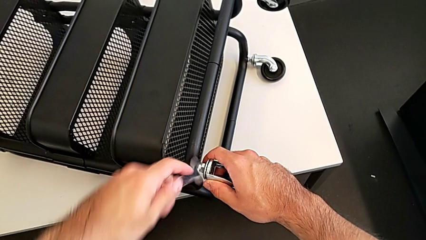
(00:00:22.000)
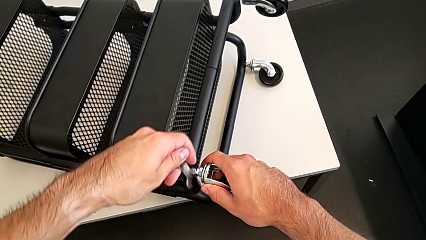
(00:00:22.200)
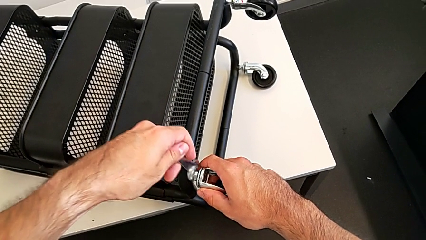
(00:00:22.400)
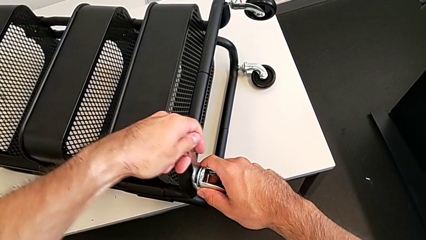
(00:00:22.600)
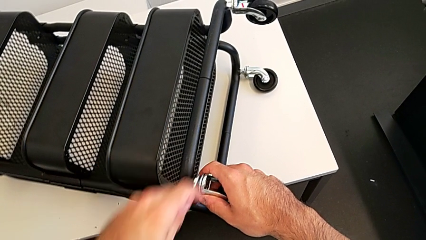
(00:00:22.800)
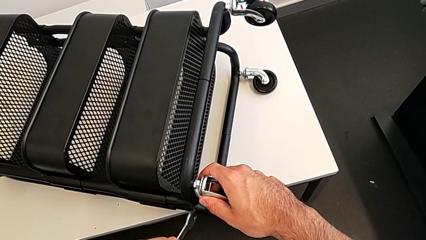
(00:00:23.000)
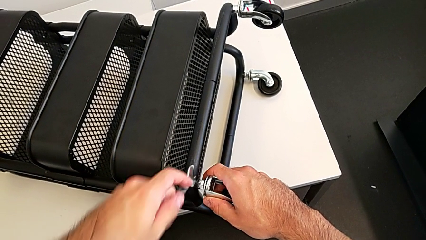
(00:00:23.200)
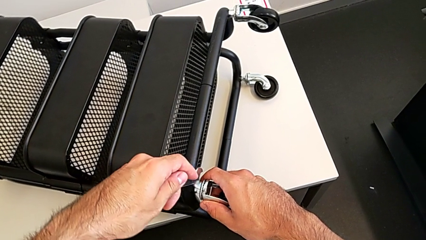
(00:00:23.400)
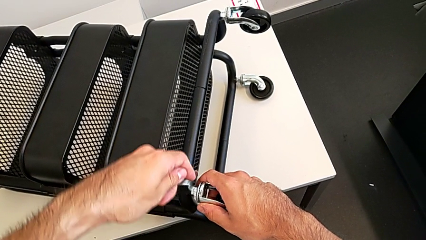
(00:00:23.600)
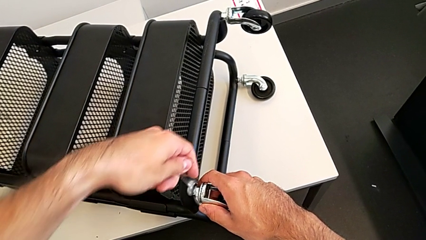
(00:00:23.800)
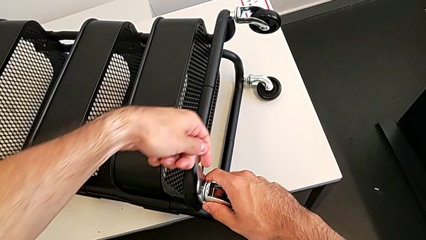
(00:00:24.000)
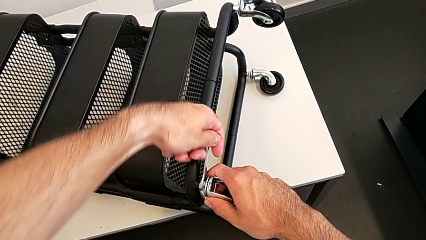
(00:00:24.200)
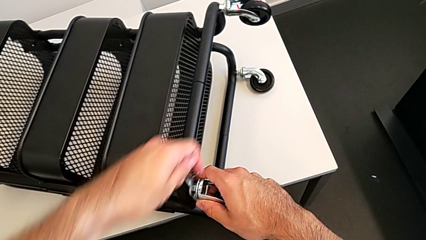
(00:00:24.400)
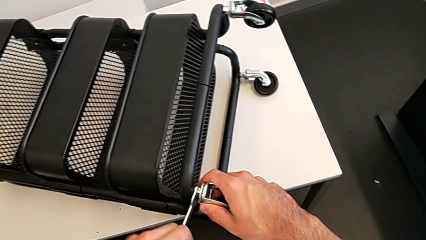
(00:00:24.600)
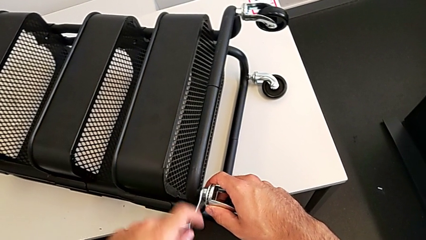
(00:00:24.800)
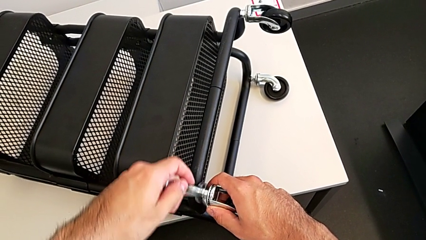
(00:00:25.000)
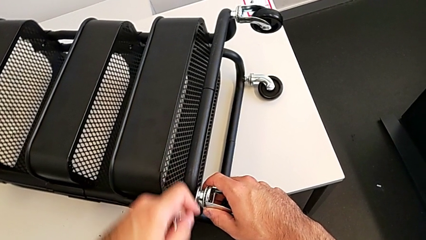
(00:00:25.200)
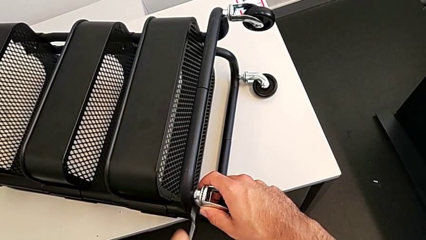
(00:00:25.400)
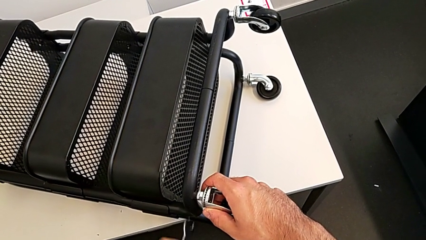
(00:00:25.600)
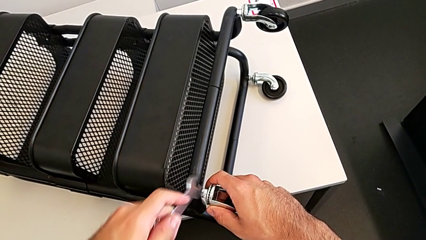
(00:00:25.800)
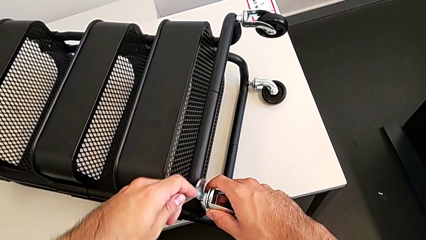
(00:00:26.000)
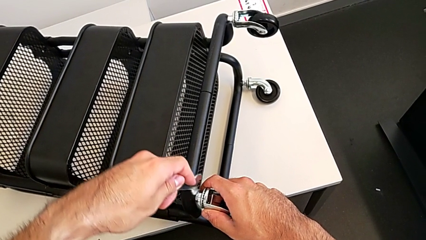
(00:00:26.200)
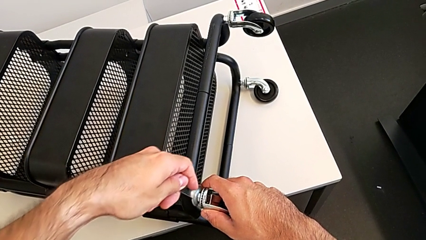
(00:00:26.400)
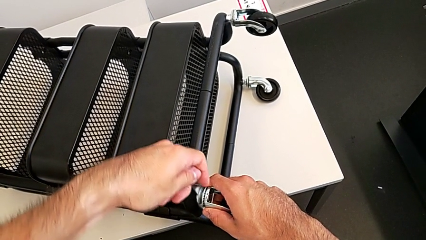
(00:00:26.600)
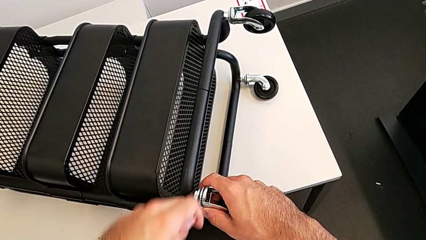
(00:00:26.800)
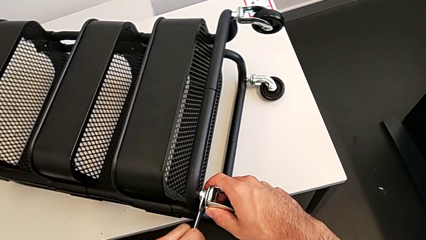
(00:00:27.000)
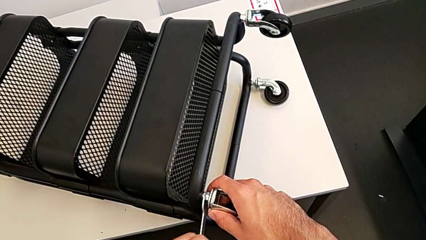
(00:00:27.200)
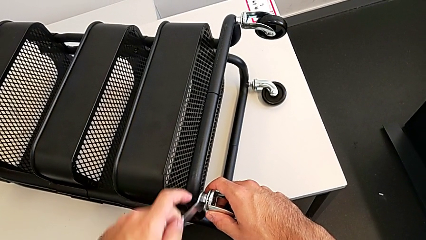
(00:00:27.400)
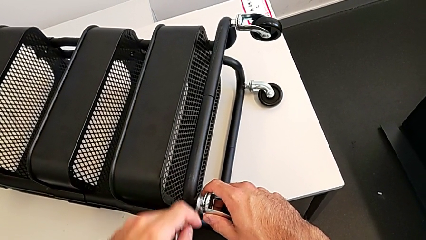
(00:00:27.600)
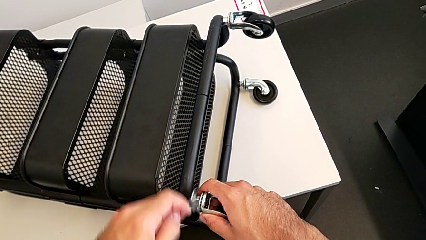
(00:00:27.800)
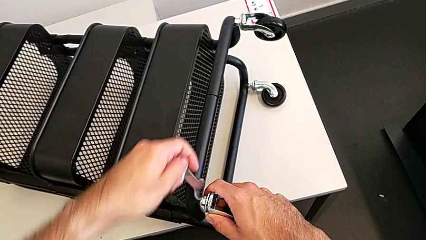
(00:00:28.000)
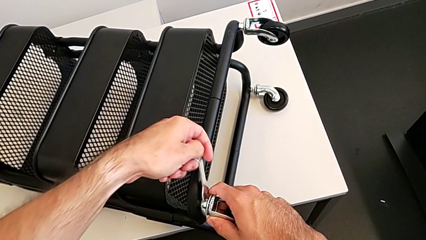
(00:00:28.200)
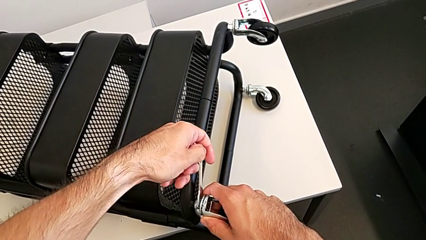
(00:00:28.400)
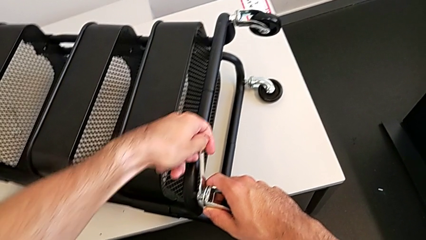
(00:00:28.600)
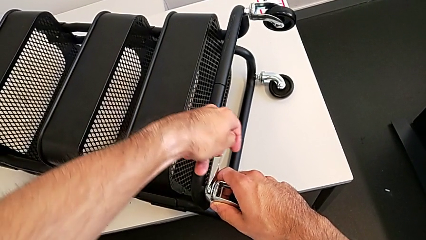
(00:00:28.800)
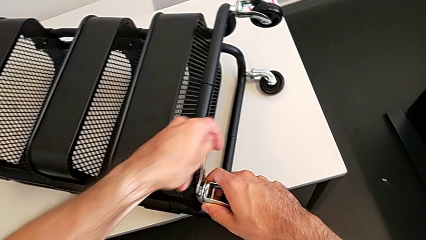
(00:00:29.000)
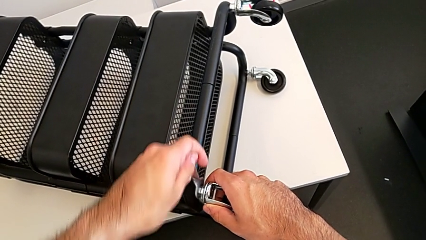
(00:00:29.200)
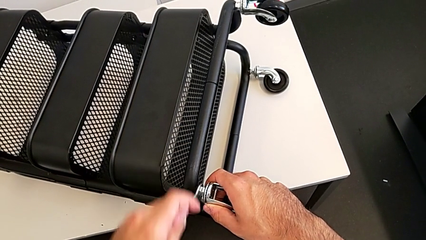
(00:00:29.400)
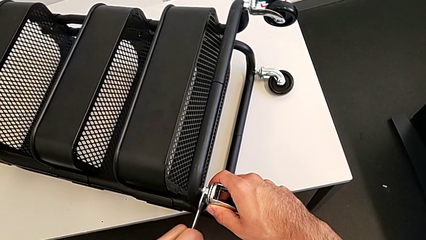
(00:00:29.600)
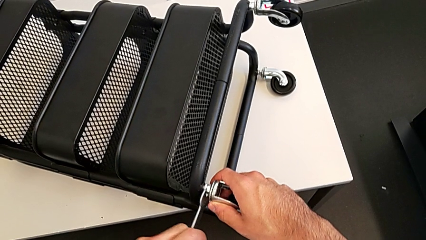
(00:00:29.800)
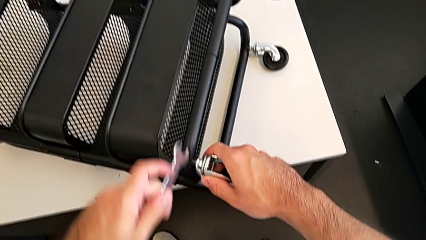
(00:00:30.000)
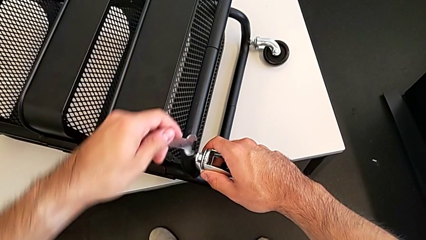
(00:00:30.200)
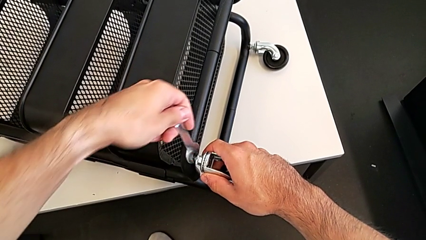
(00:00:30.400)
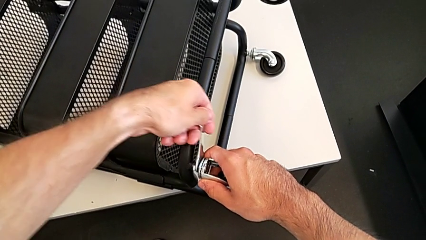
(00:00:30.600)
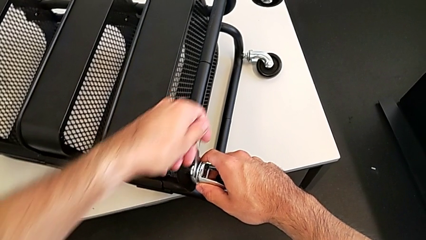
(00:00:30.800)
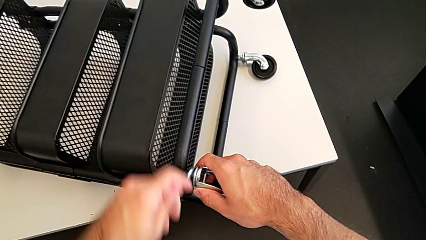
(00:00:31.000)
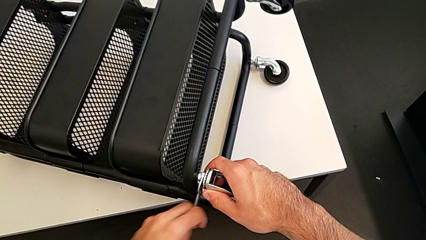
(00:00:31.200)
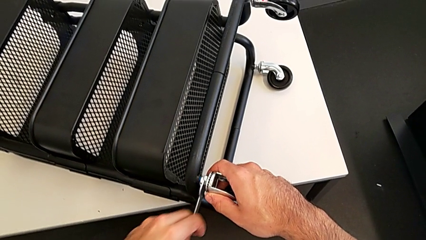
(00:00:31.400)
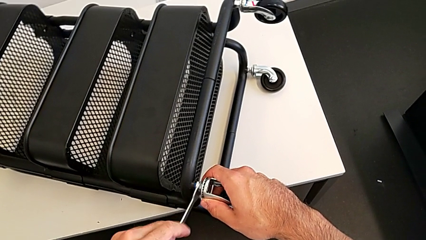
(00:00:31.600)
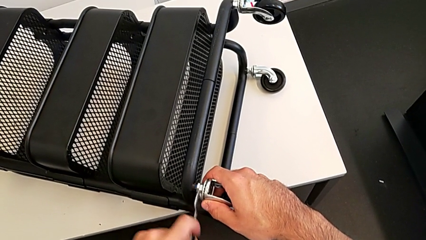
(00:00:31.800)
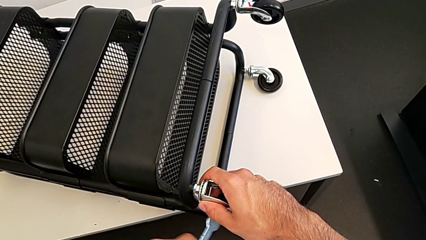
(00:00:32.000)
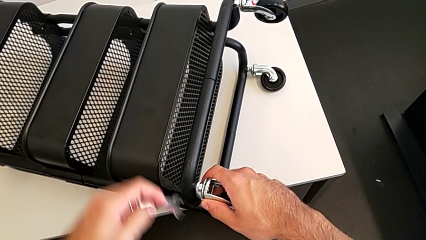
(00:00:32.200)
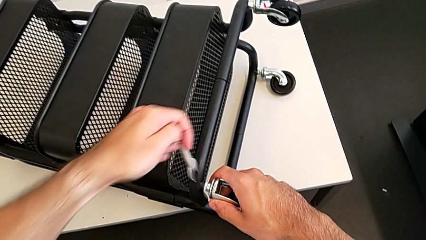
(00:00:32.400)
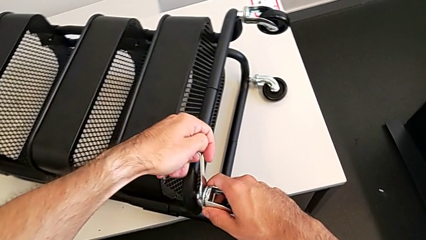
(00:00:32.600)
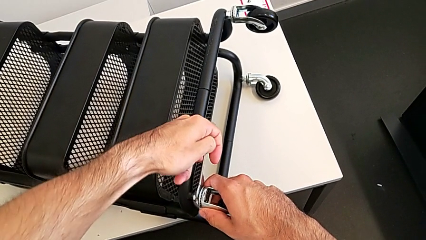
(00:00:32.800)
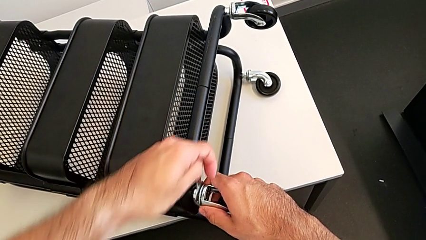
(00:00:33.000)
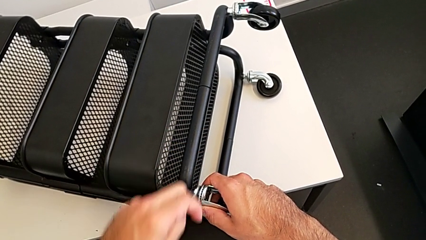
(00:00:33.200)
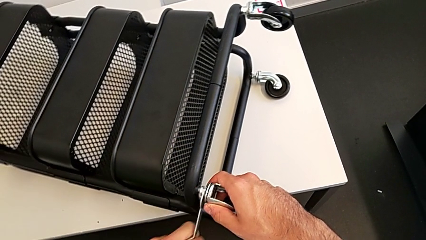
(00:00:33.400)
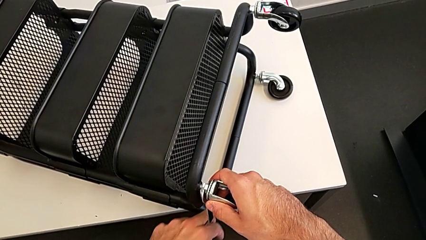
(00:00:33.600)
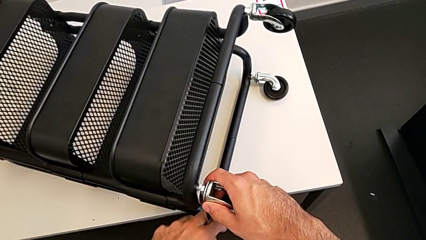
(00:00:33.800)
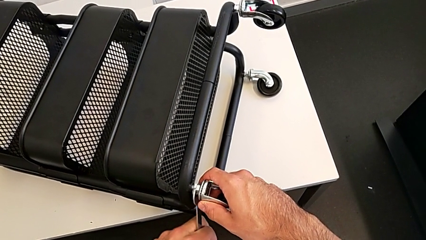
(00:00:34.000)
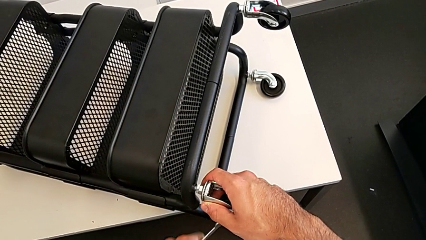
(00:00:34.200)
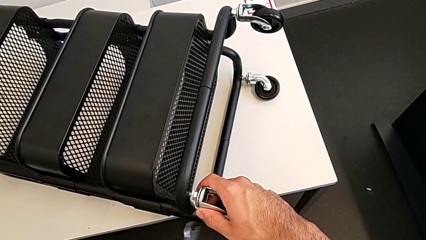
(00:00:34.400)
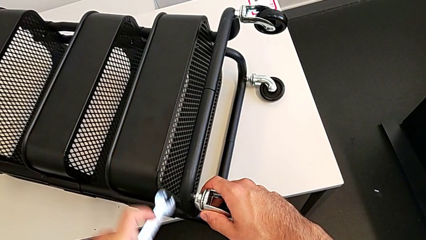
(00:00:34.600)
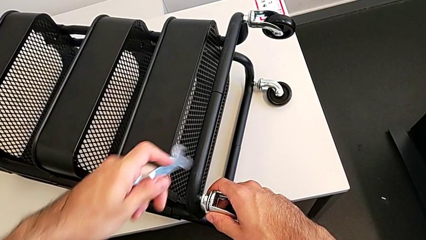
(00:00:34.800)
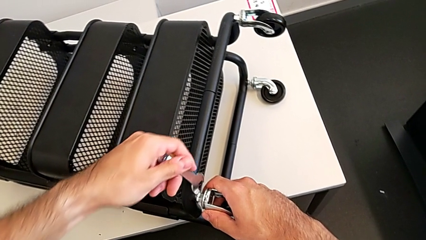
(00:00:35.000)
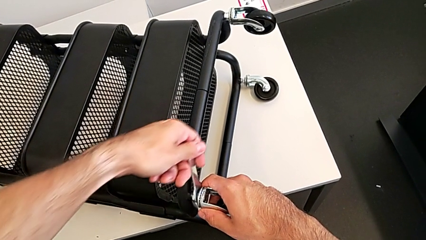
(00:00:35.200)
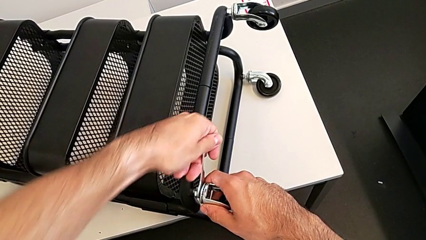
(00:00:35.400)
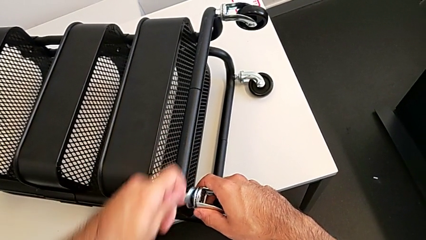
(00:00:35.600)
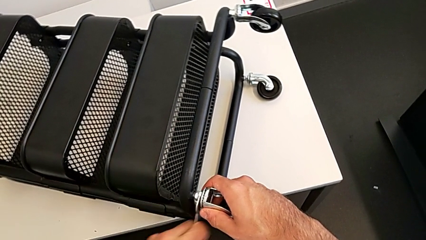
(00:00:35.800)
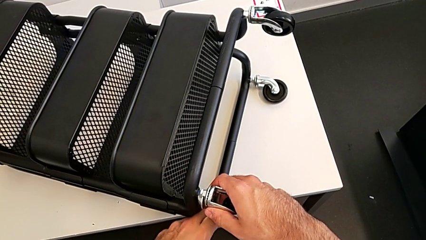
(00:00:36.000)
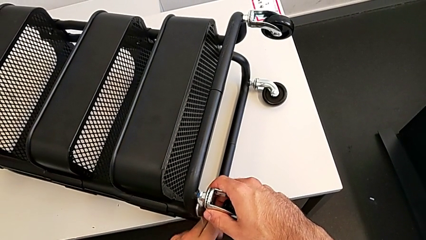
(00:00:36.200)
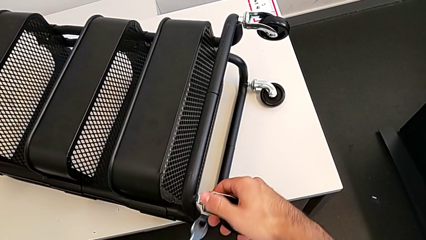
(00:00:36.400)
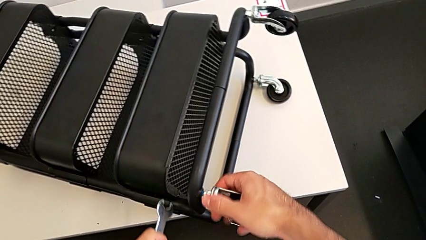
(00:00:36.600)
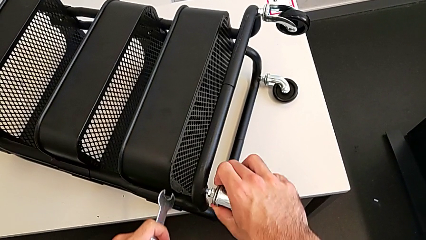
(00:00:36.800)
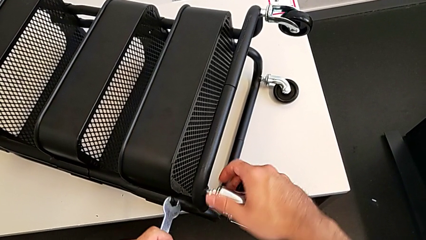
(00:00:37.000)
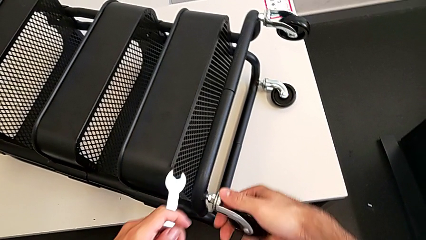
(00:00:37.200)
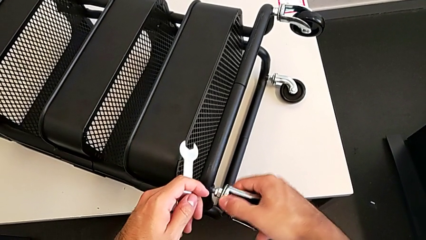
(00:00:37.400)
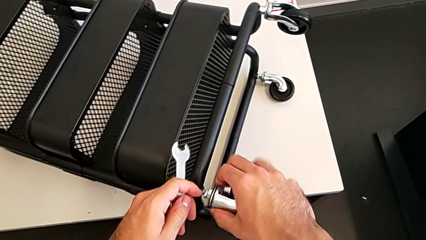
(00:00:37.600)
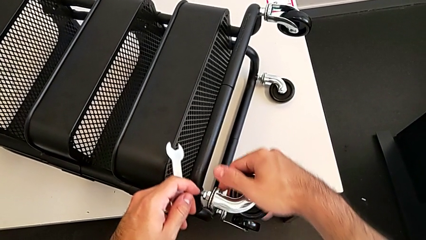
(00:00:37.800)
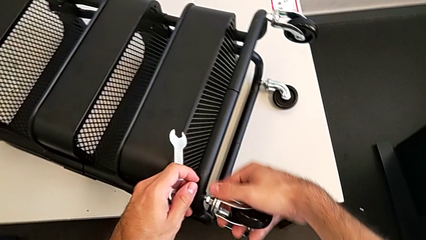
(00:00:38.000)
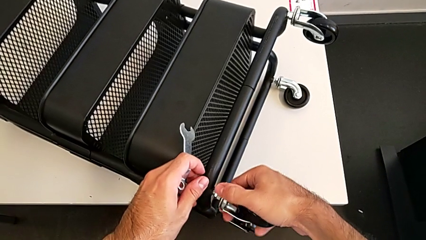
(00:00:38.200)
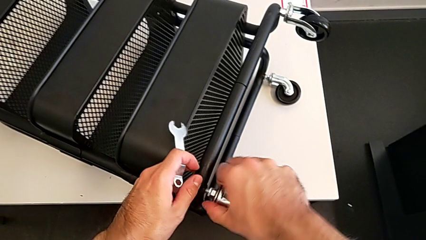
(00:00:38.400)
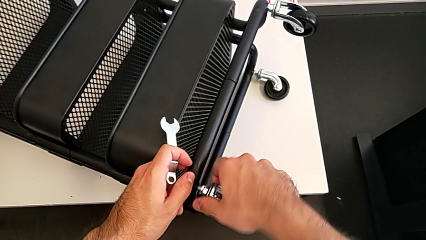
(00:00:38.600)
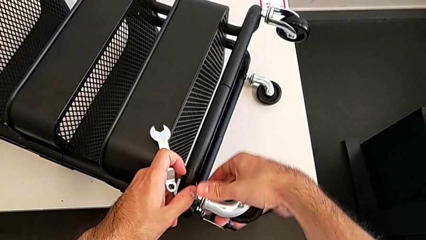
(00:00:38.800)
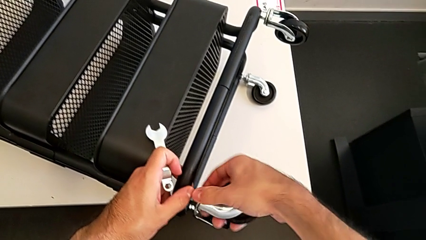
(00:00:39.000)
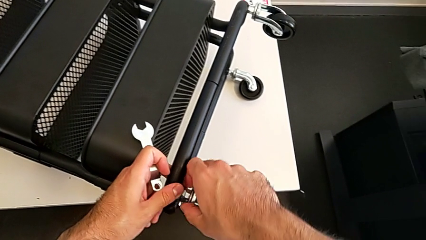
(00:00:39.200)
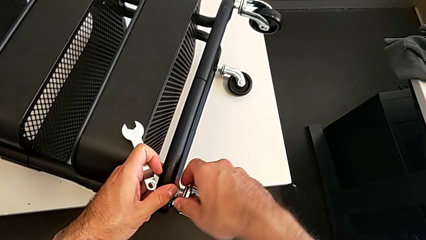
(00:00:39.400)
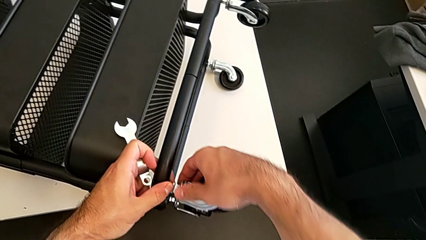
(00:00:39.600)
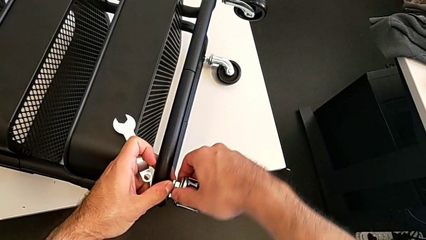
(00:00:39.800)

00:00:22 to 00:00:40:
The camera wearer is disassembling the first wheel. They keep unscrewing the wheel and begin to unscrew the first wheel.
